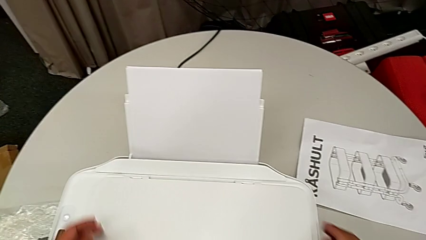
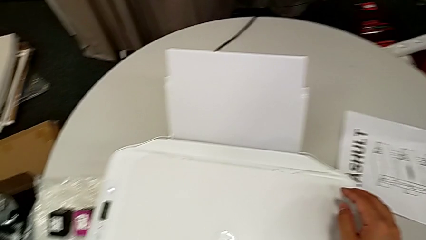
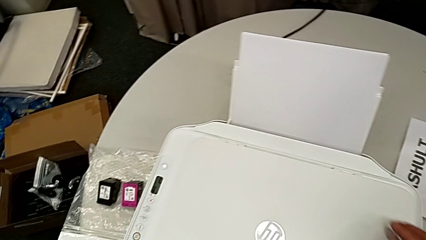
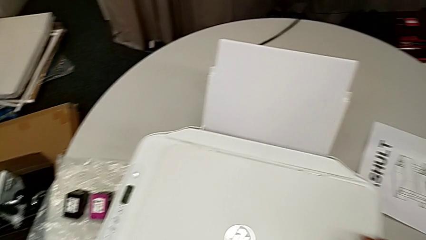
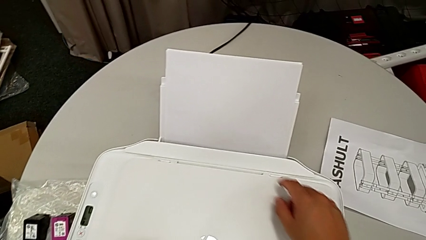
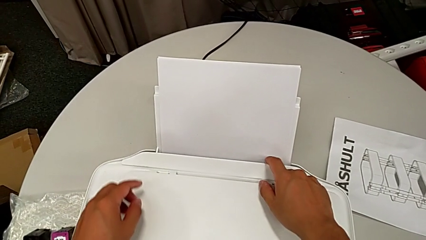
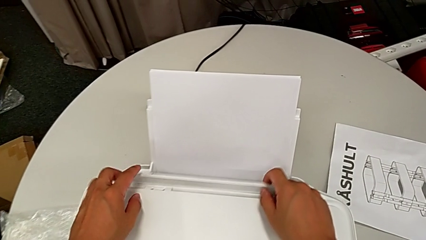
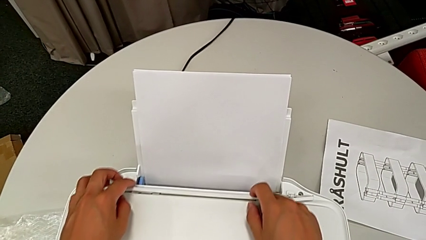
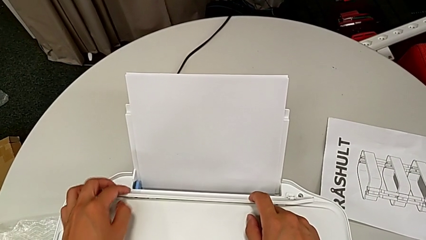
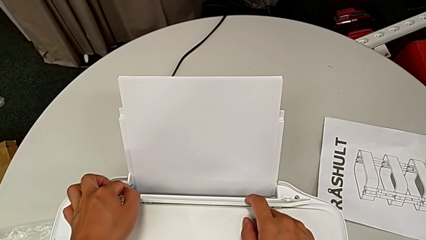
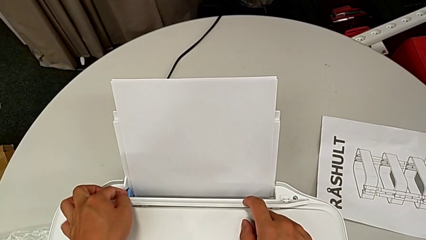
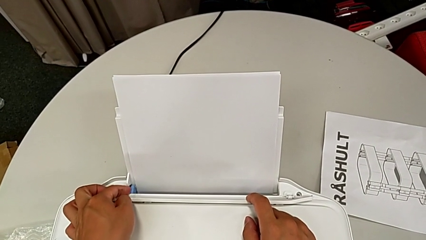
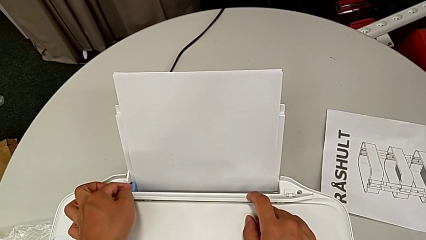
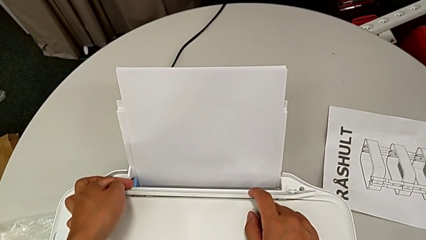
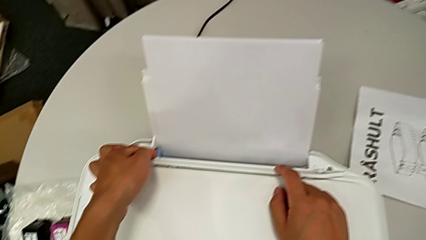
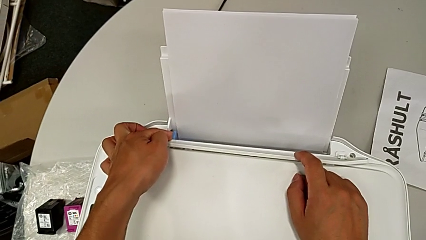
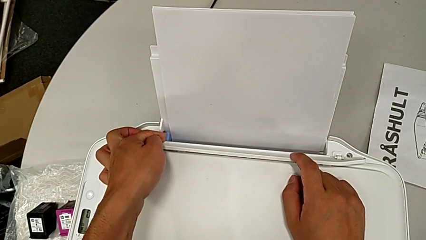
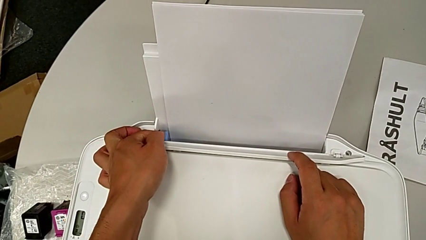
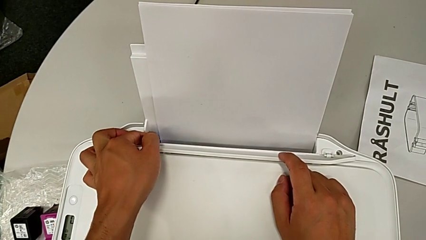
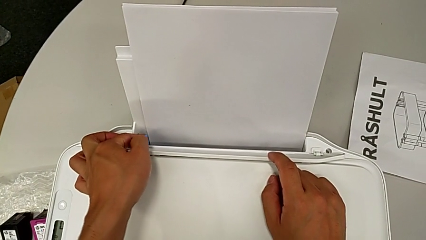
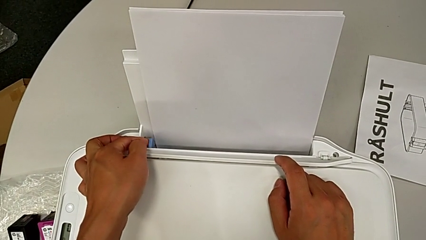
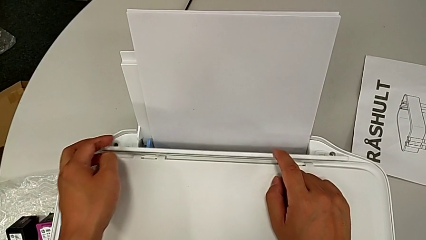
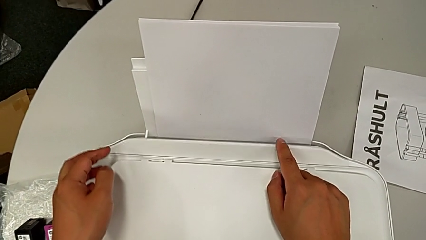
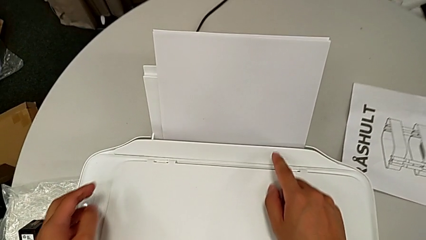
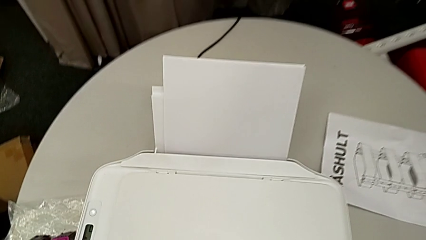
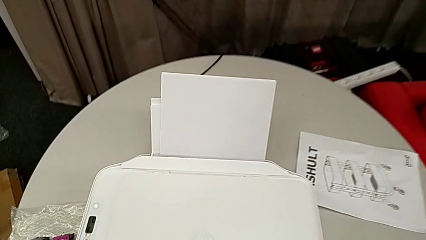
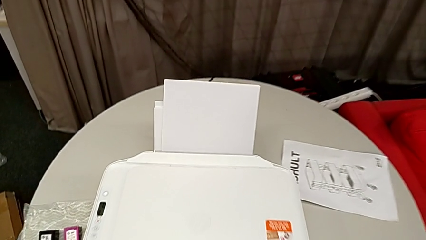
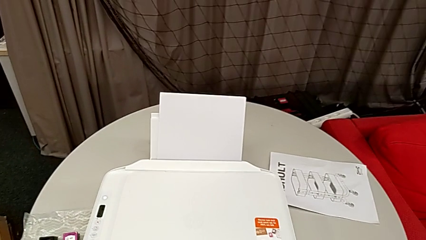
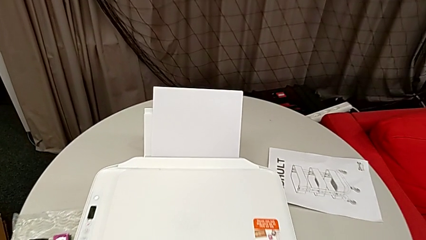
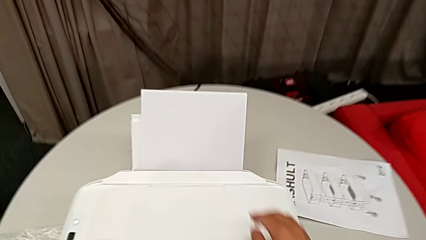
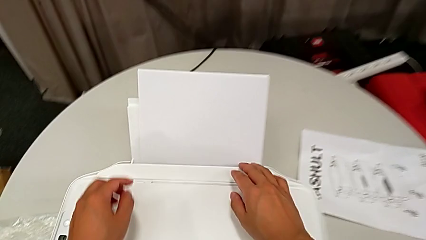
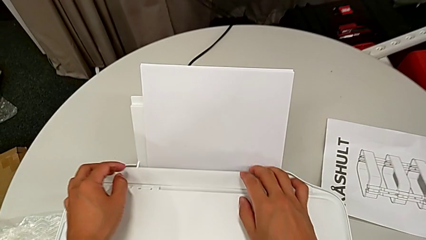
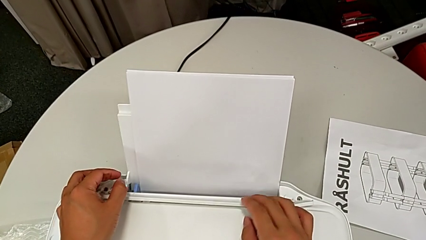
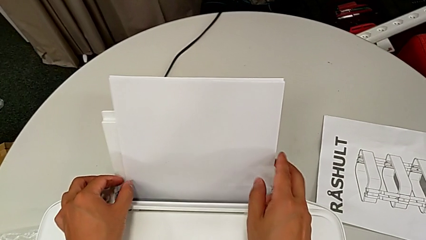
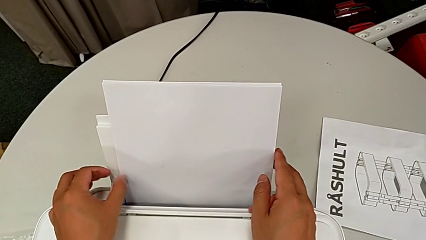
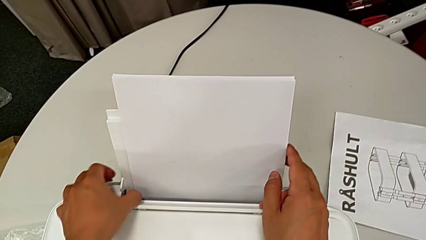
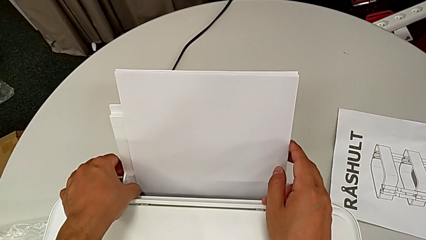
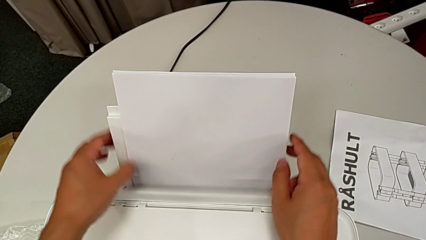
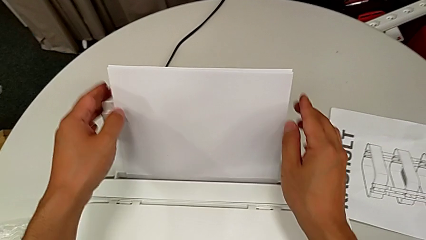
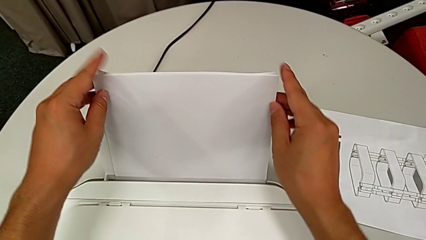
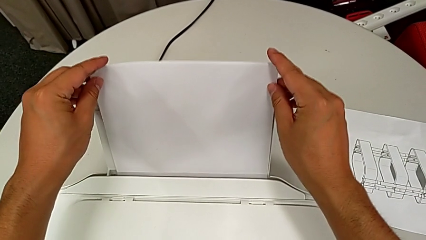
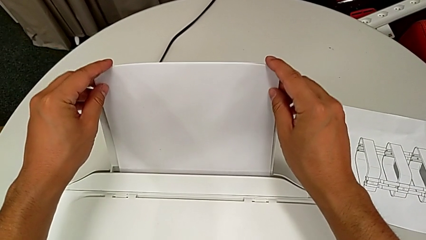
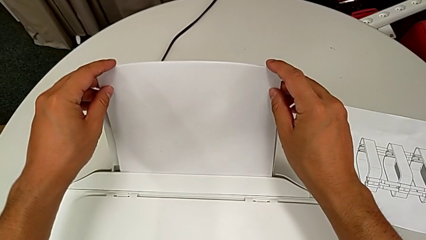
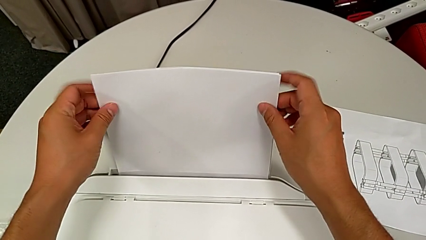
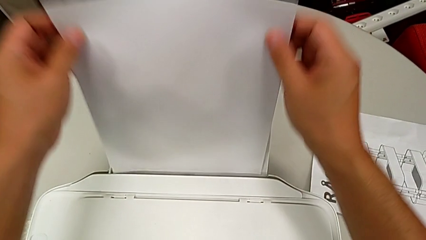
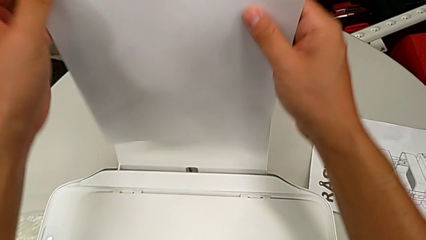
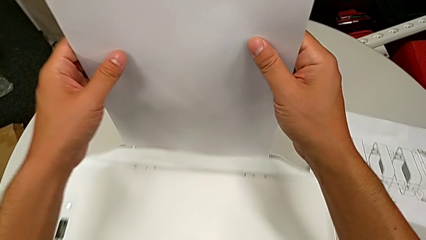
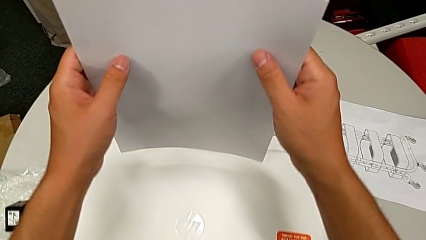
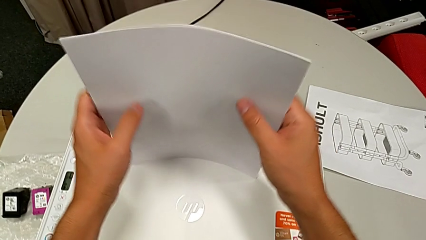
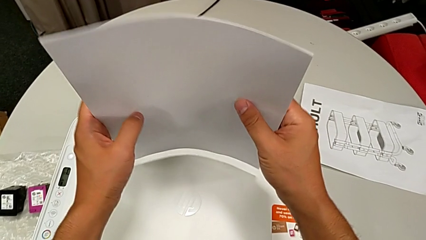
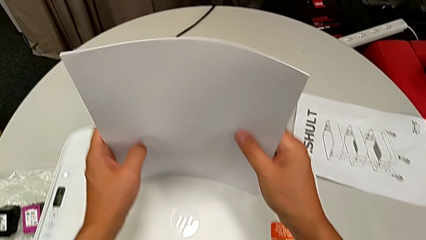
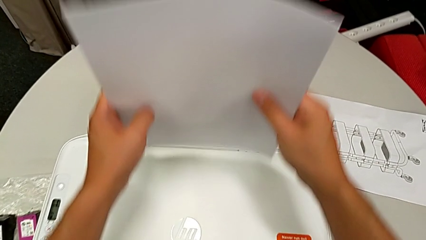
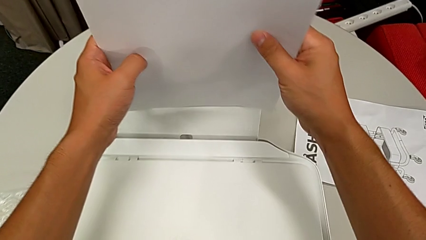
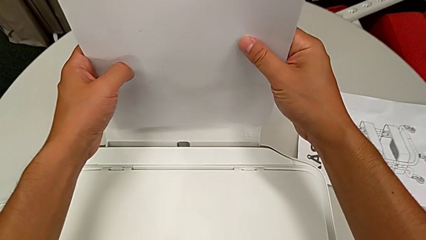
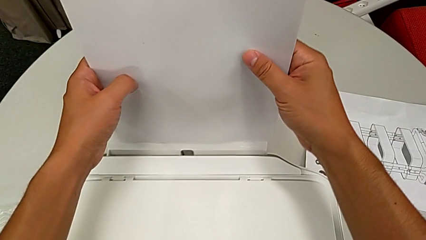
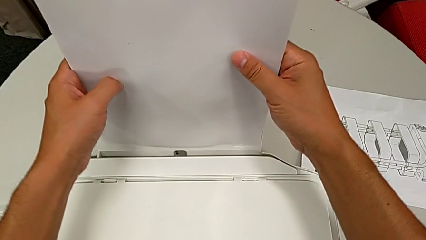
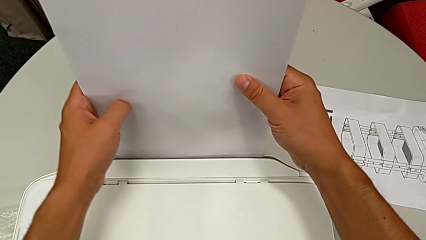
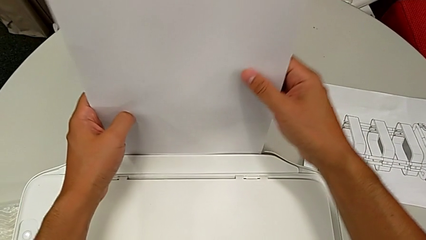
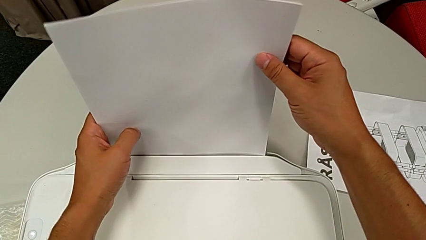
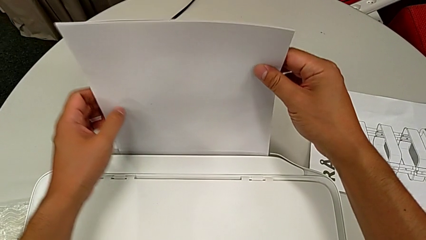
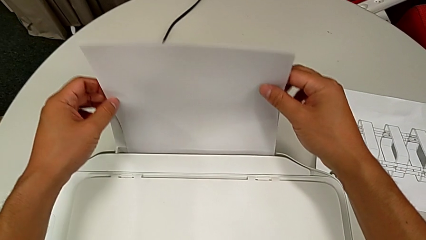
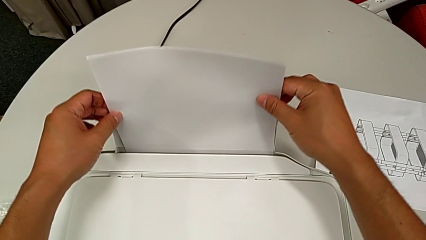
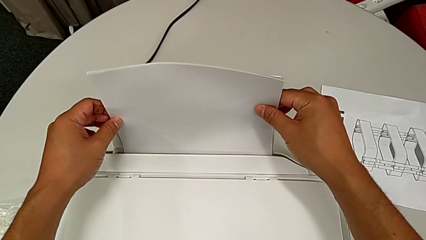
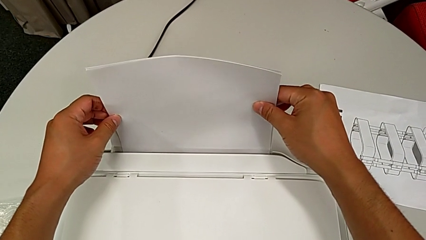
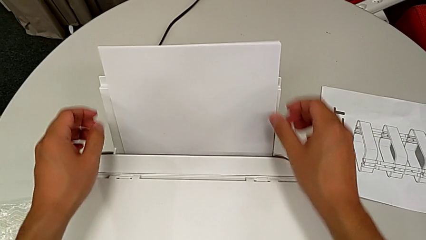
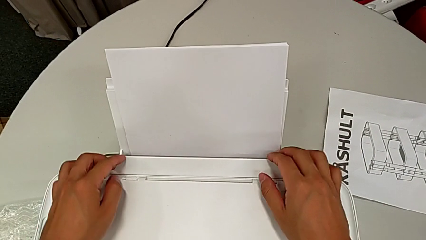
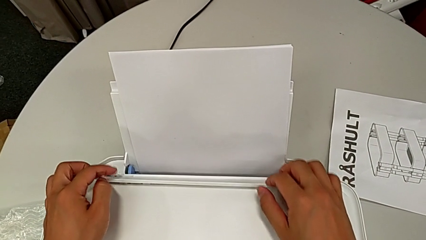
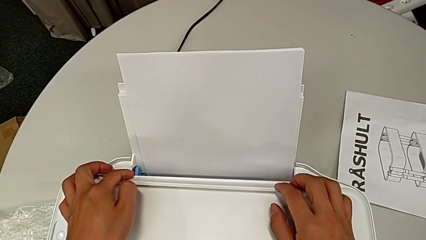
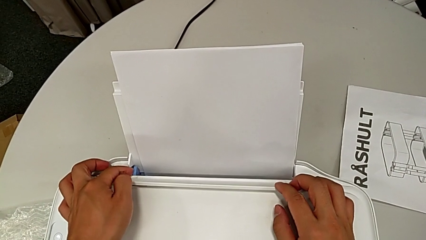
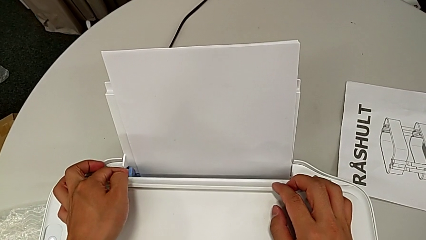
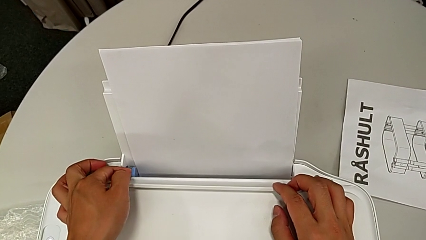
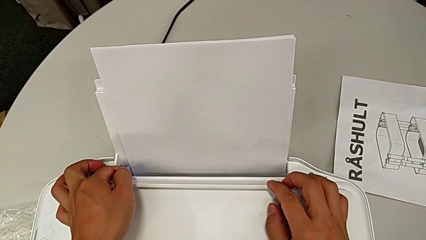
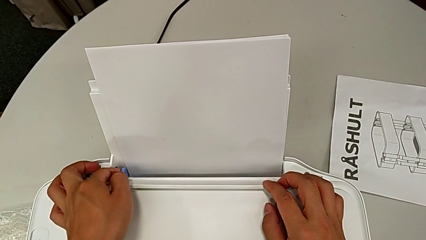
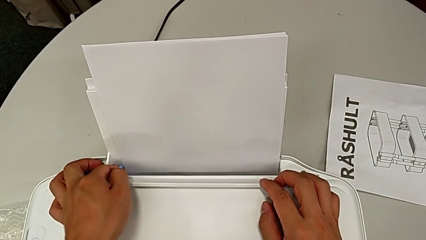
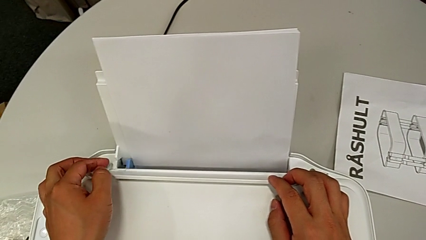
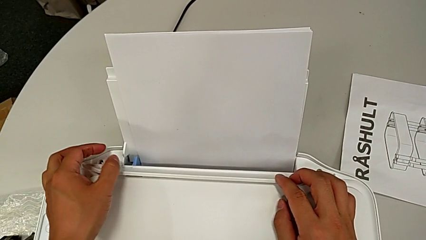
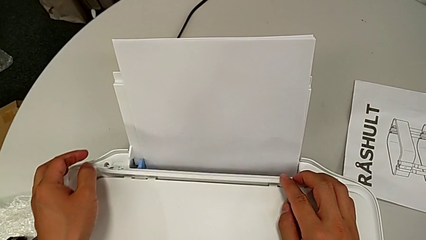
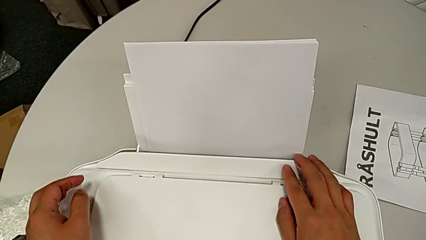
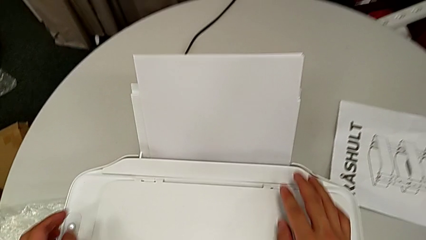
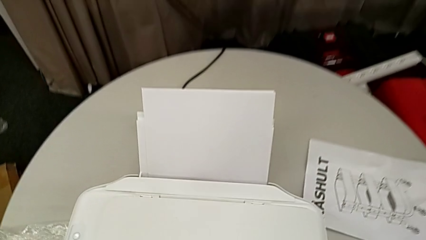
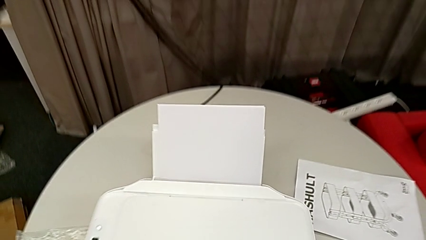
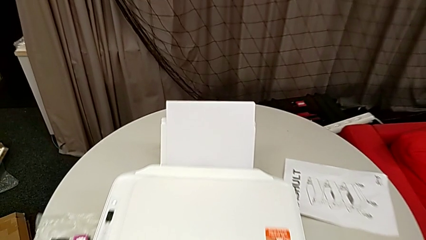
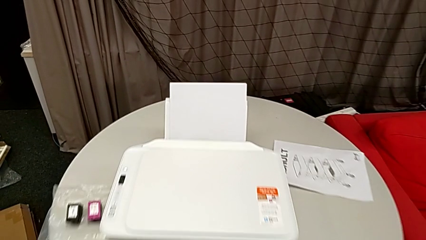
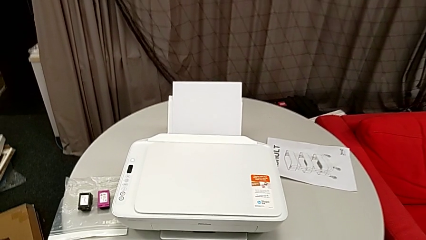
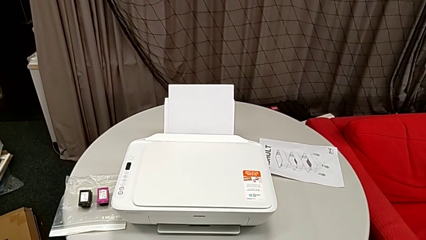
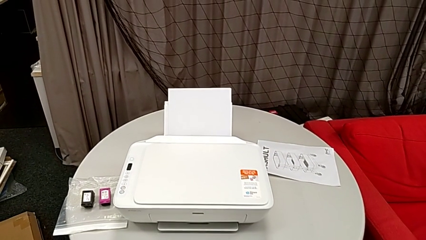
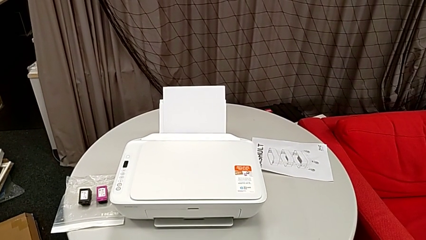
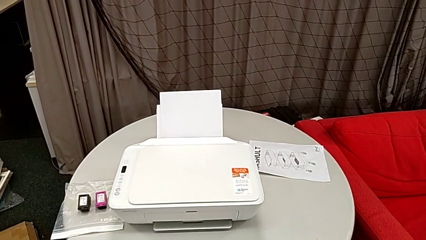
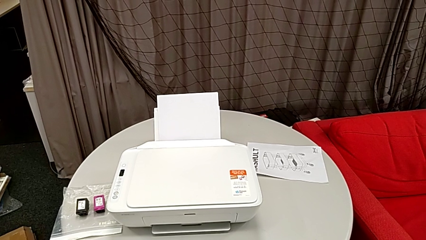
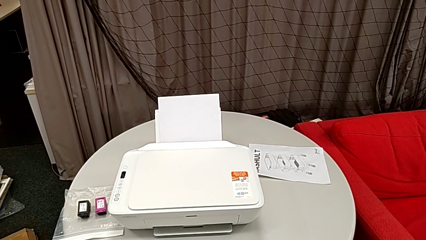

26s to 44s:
The camera wearer is loading a stack of papers into the printer. They open the white copy gate, push the blue tab, close the white copy gate, open the white copy gate, push the blue tab, grab the paper stack, align it, insert it, push the blue tab, open the white copy gate and close it.
